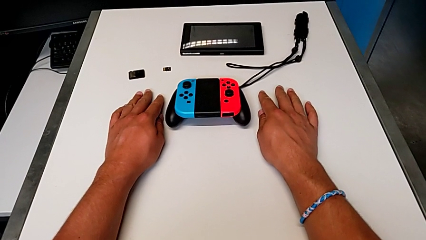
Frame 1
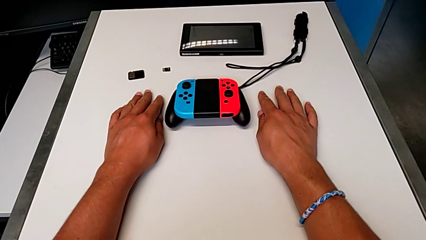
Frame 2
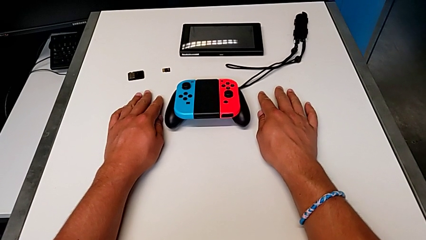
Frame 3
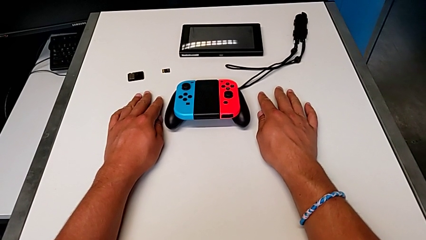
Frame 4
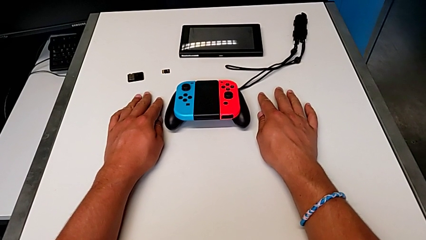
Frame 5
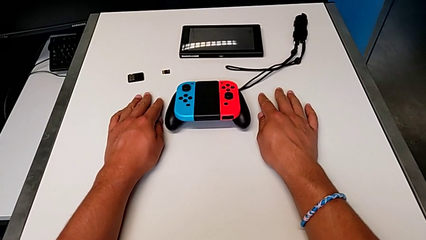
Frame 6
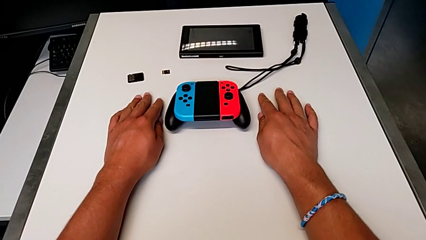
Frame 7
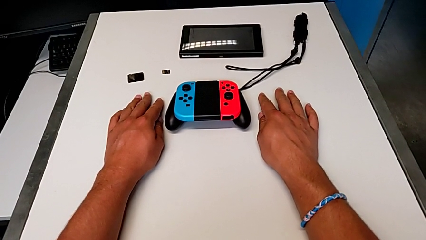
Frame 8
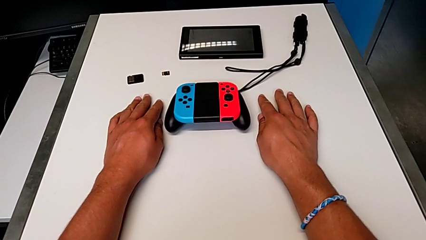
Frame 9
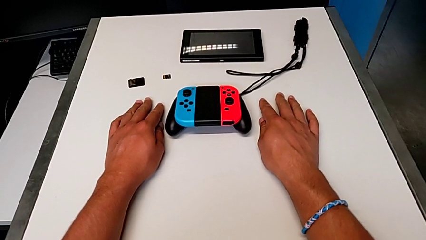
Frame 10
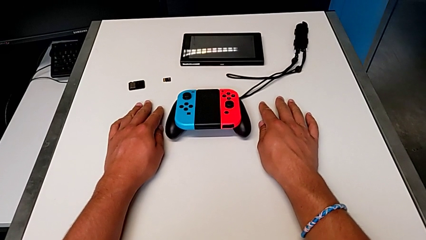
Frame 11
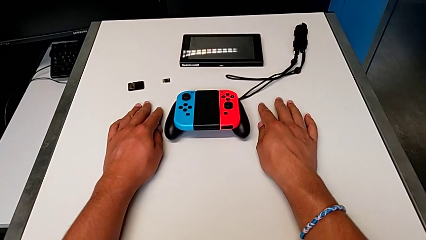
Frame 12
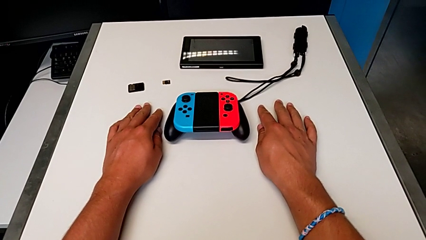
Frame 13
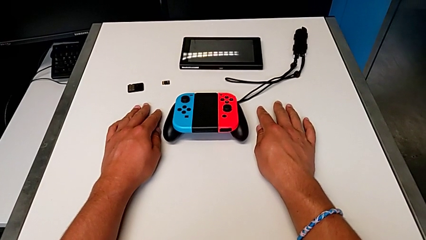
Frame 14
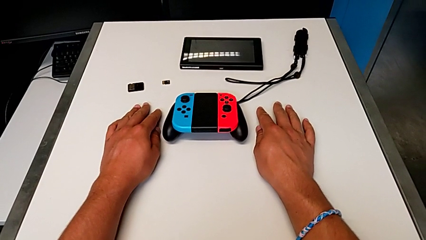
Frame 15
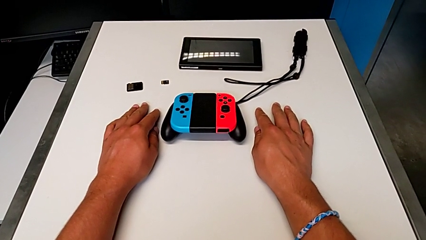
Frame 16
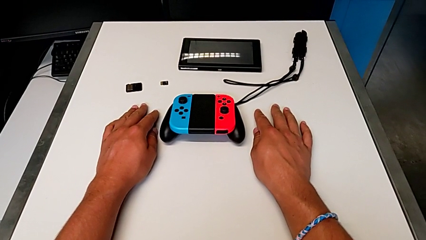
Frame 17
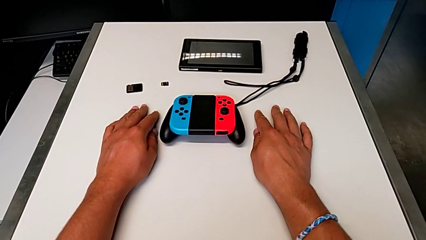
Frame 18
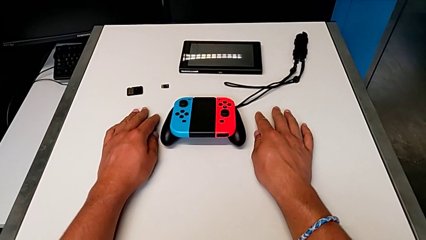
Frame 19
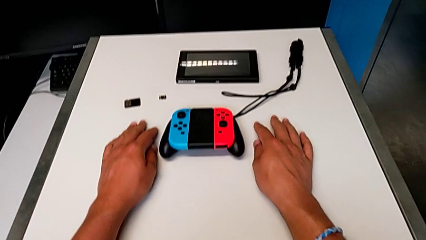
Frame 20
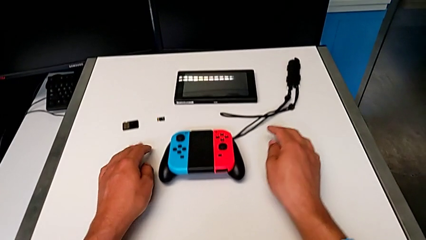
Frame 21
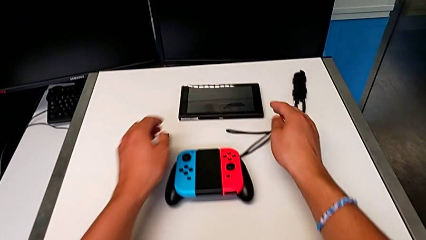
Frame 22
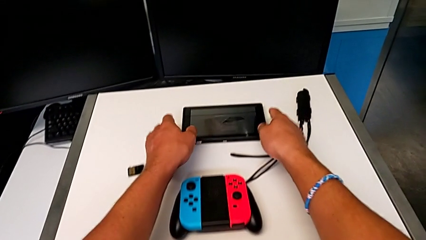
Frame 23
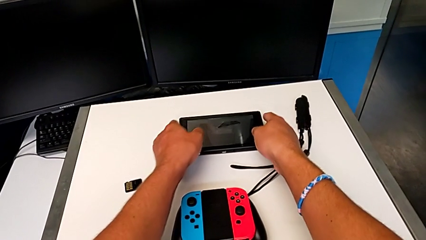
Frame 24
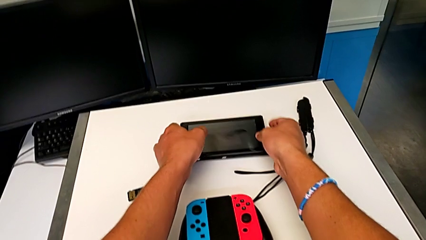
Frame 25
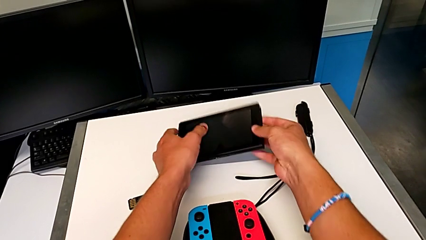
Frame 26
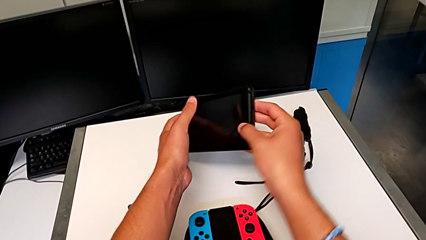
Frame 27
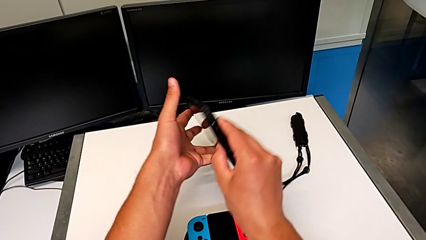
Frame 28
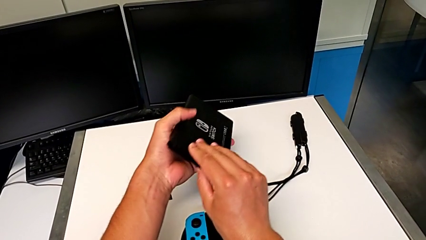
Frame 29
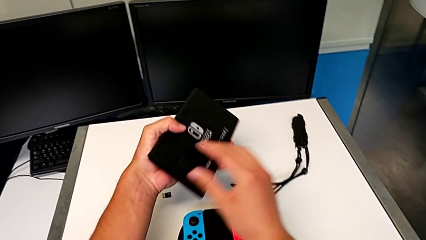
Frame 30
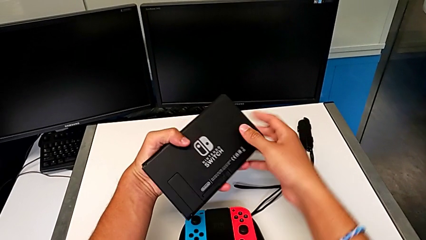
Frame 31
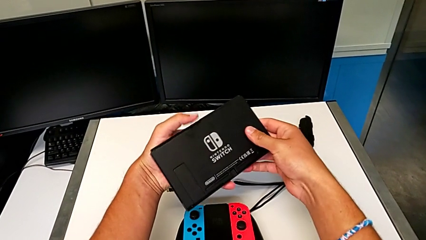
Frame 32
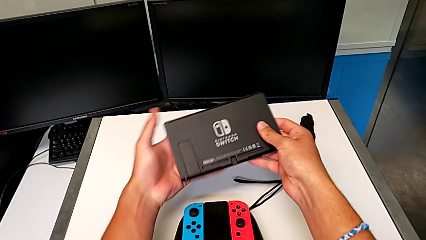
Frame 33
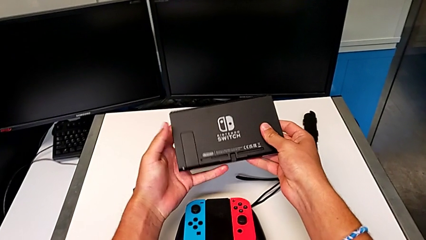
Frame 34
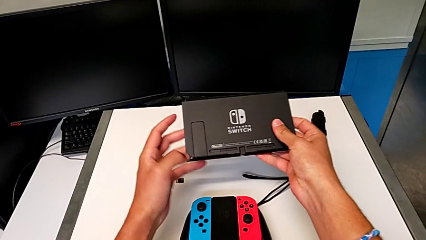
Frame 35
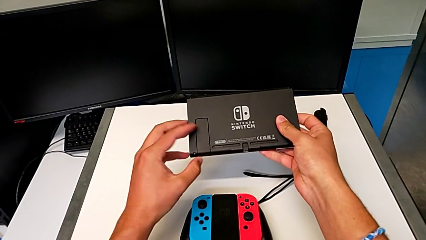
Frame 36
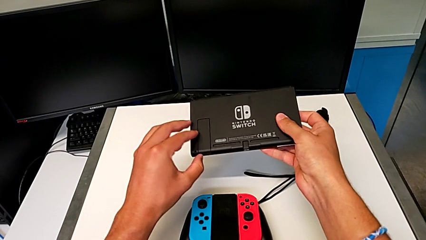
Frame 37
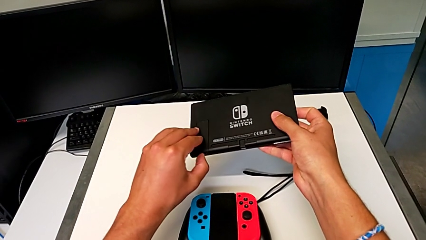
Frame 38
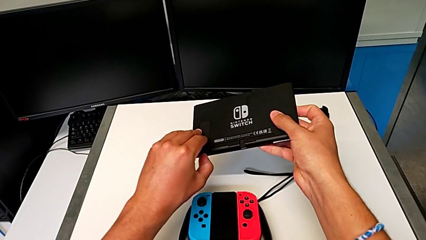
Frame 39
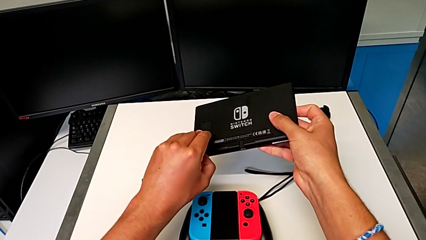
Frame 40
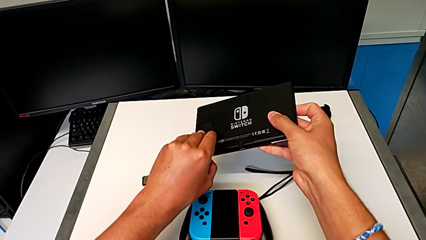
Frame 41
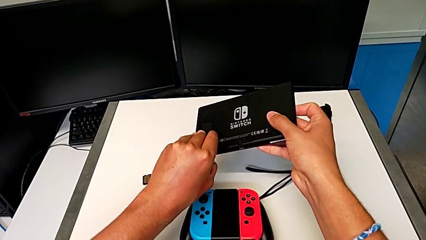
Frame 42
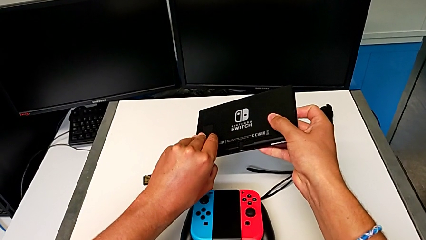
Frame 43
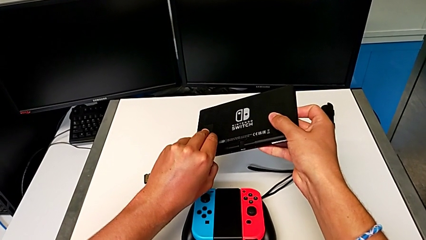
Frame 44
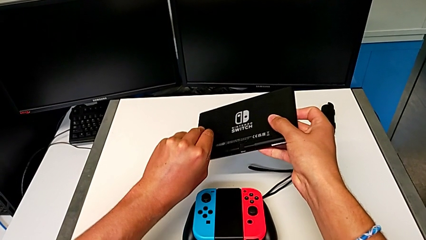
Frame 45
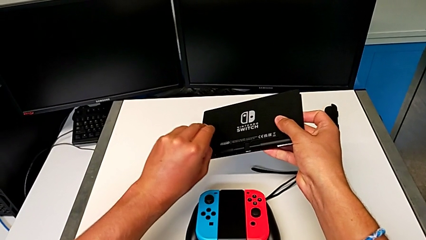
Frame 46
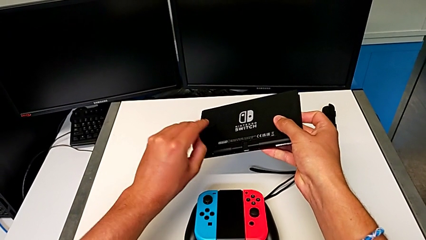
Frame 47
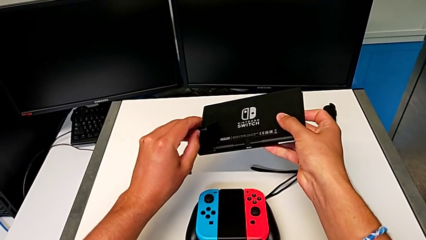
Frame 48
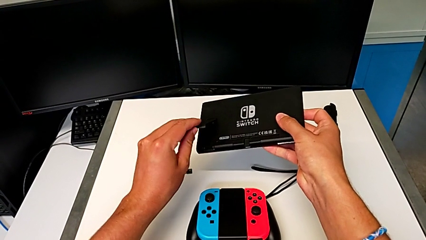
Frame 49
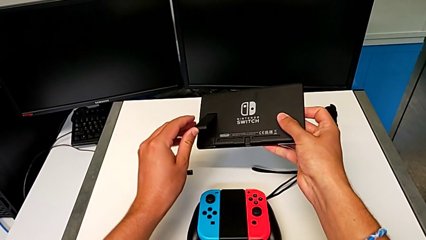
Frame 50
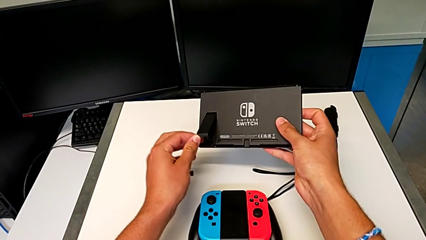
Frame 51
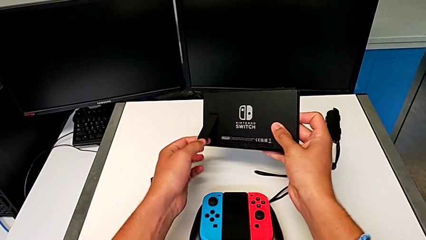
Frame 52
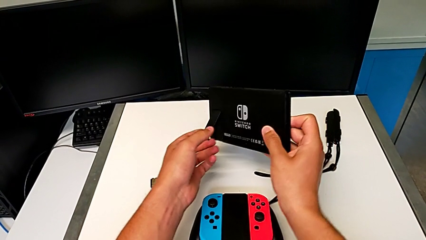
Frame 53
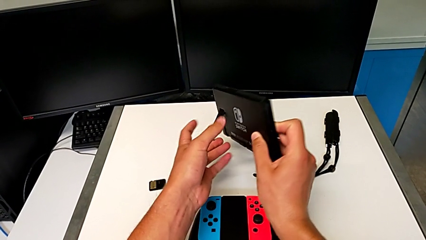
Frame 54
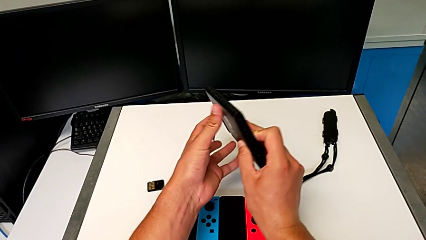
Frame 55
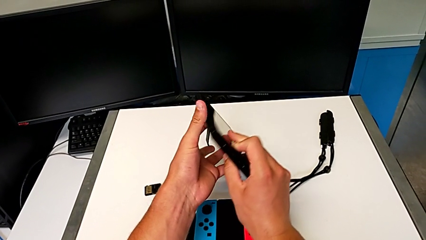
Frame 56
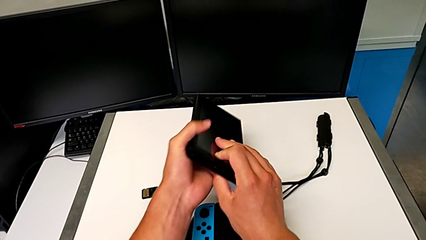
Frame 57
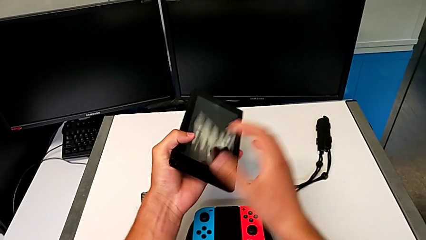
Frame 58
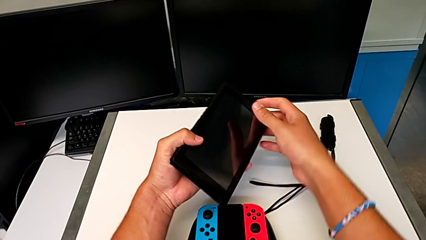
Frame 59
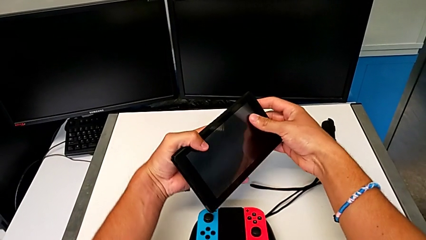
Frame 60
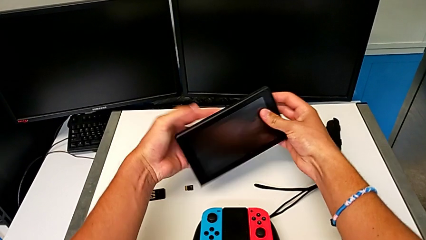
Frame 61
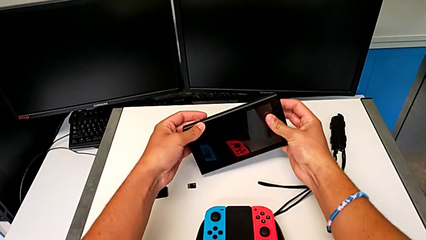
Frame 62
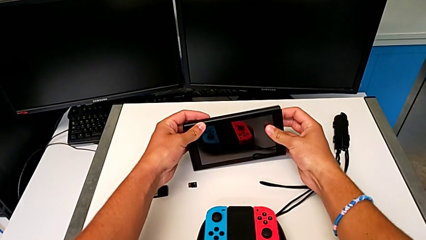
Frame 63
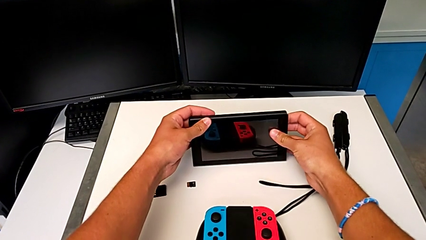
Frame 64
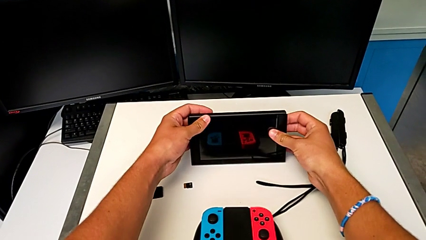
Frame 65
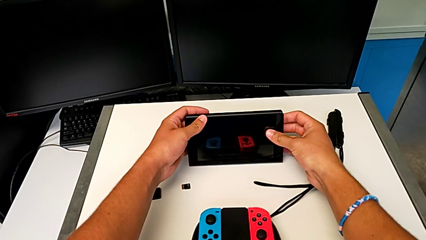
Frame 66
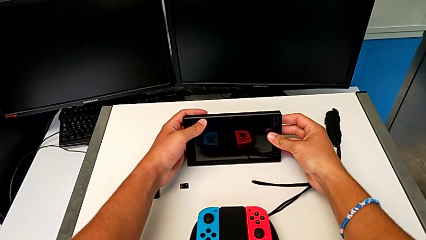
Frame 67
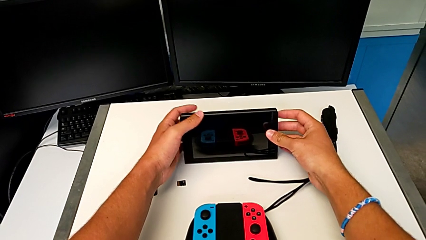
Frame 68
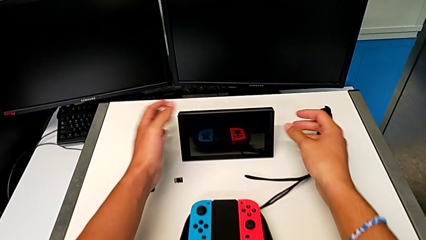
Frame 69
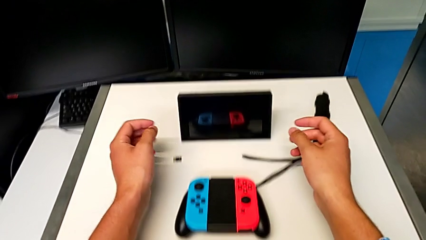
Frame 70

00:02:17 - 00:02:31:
The camera wearer is holding the Nintendo Switch with the kickstand. They grab the Nintendo Switch, flip it, grab the kickstand, open it, flip the Nintendo Switch and place it.

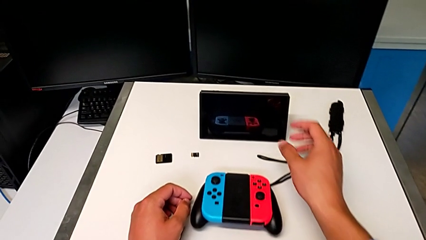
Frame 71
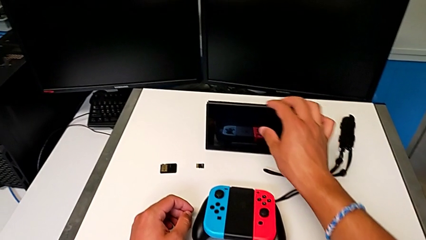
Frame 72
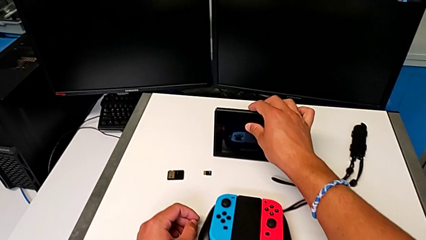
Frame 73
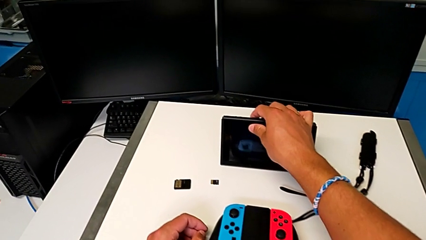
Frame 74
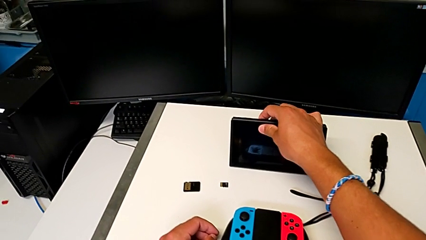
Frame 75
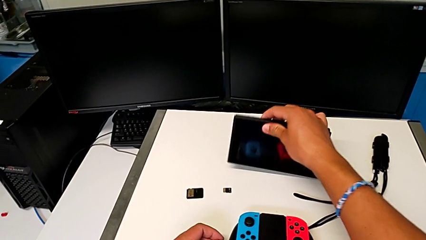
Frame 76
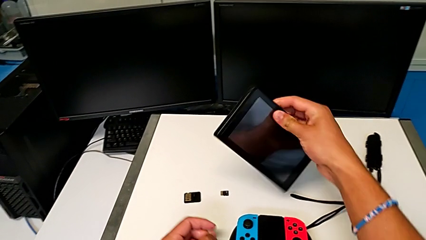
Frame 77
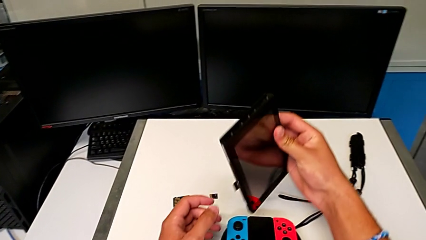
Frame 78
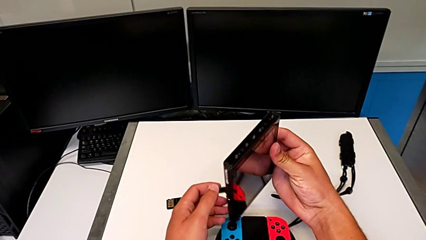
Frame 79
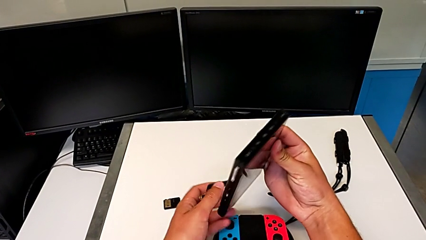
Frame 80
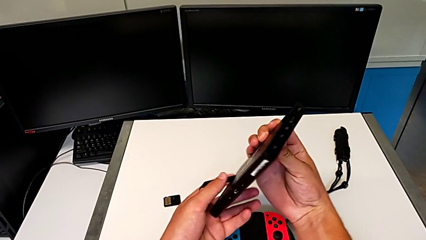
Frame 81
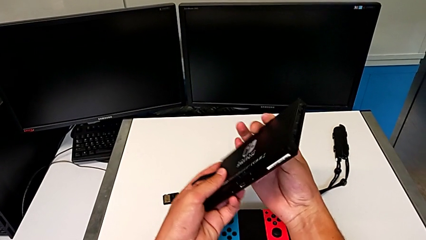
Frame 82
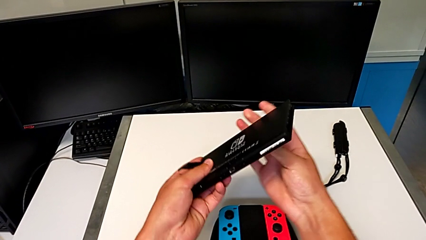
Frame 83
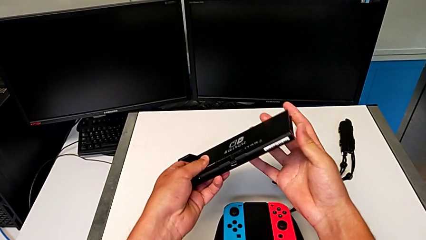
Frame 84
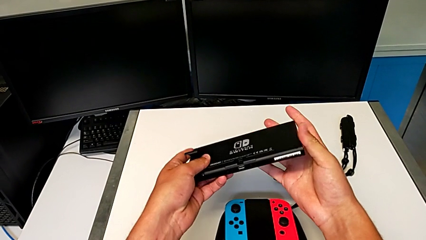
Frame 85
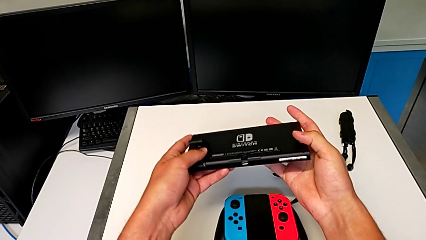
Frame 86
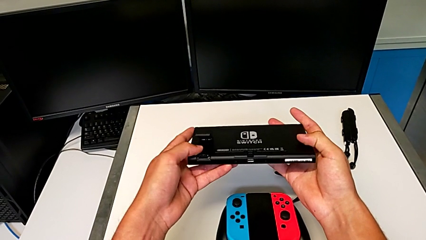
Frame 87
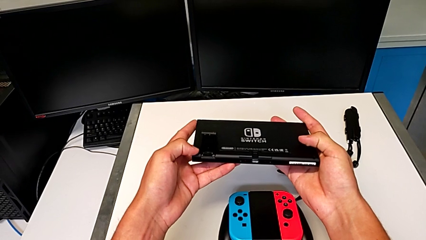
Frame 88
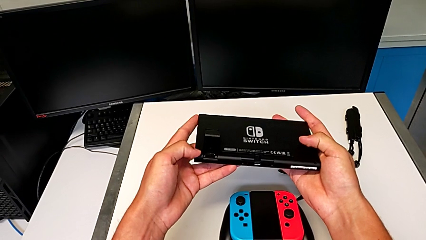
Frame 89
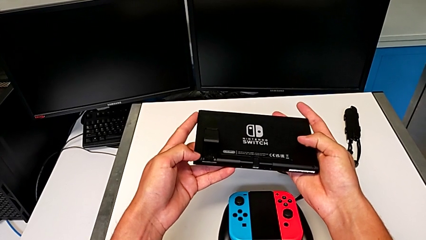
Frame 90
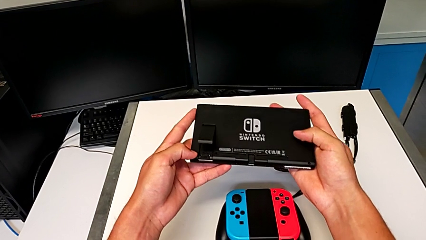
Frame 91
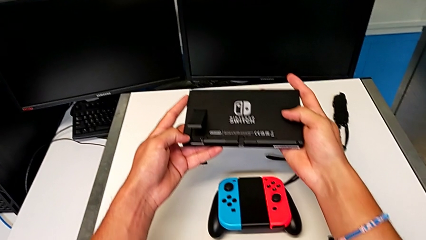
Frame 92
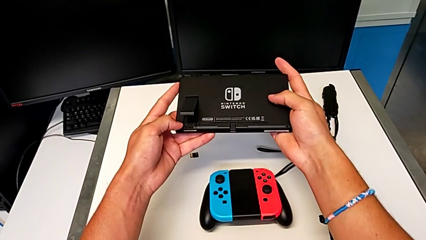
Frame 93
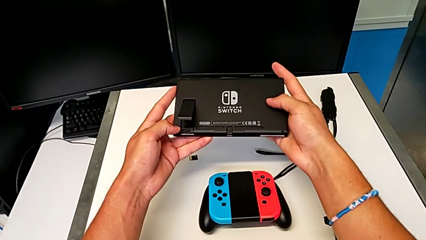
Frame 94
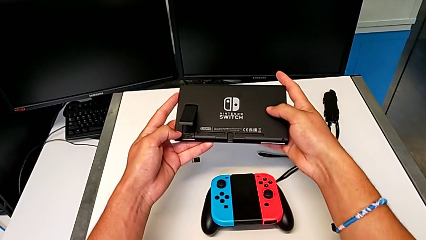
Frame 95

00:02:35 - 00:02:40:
The camera wearer is exchanging the game card of the Nintendo Switch. They grab the Nintendo Switch, lift it, flip it and begin to inspect it.
